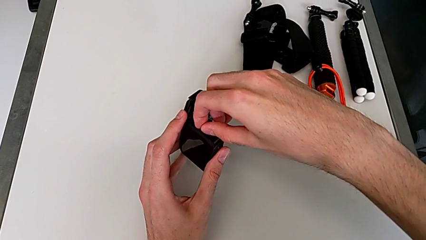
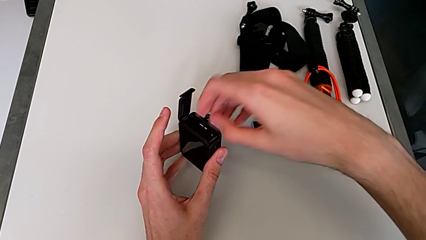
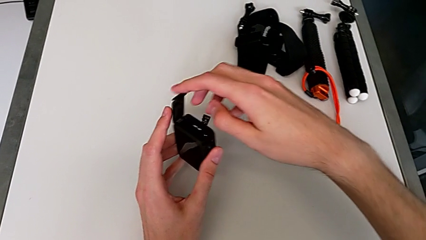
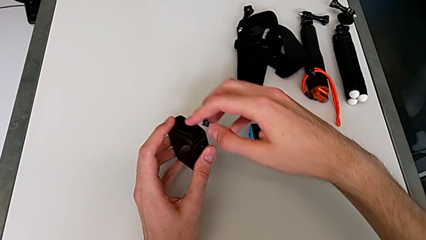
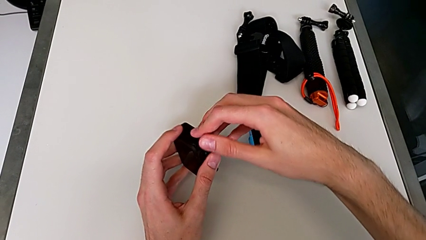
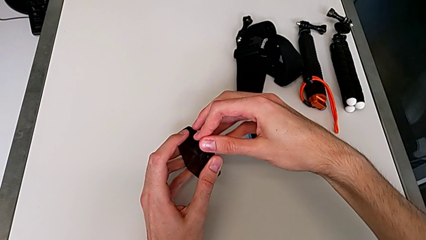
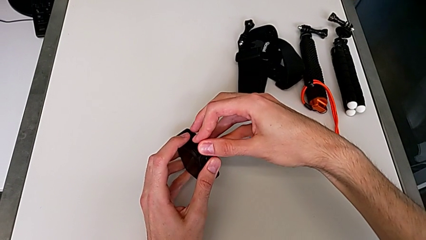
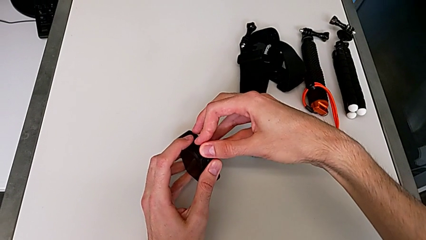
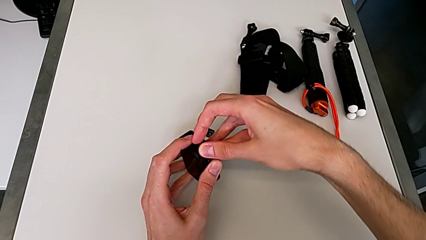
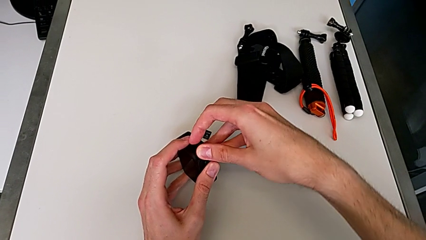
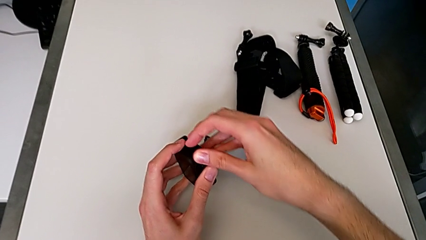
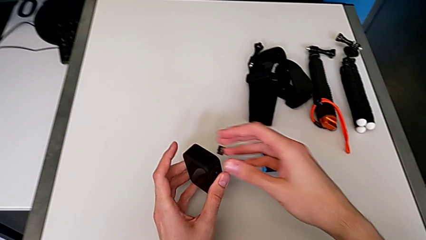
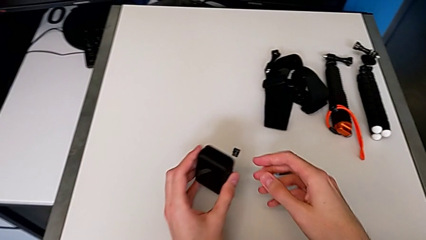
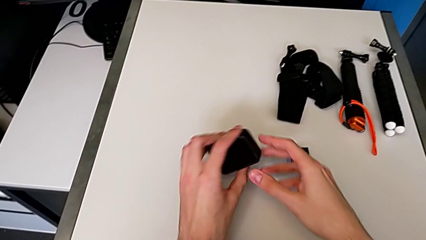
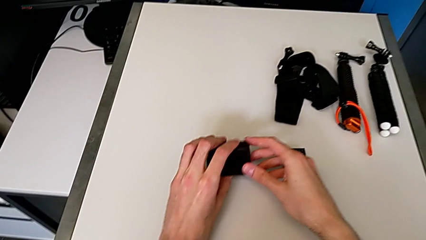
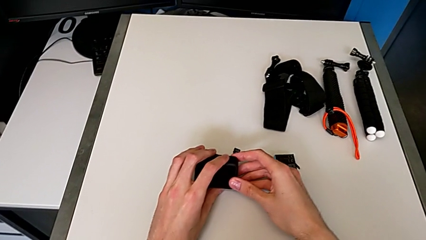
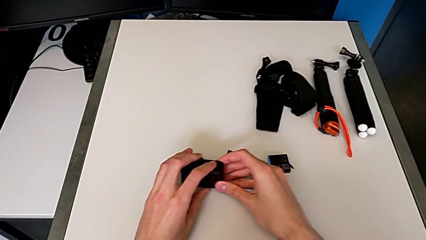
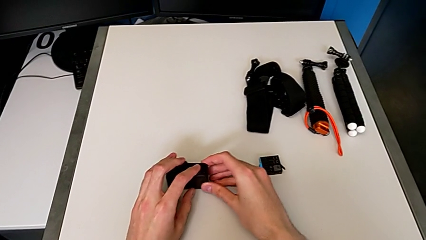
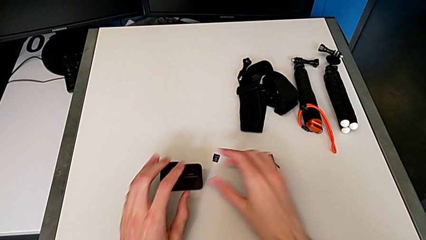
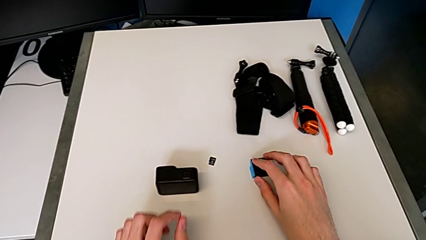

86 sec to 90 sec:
The camera wearer is exchanging an SD card for a new one. They close the black battery door.

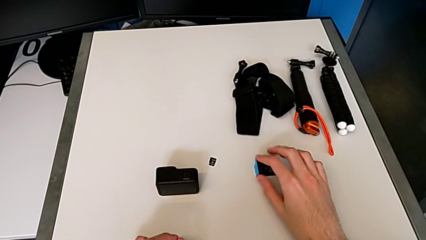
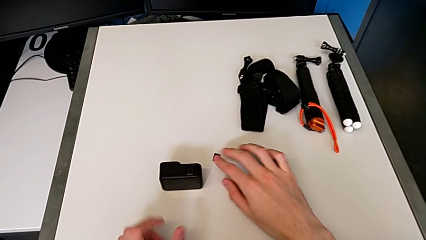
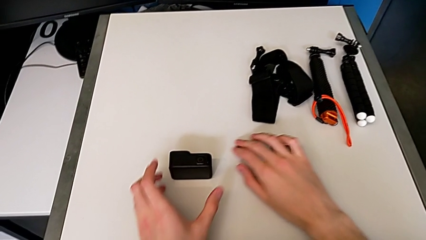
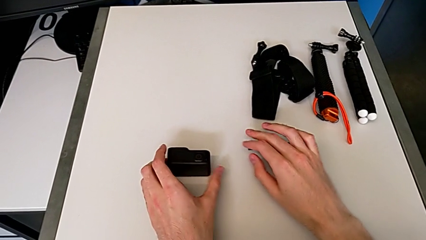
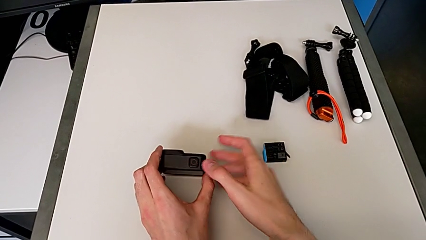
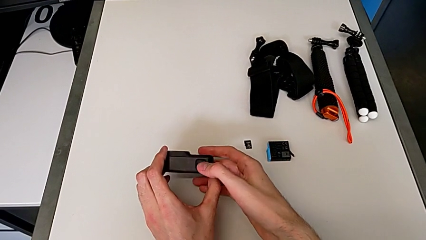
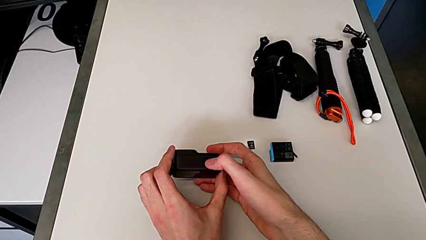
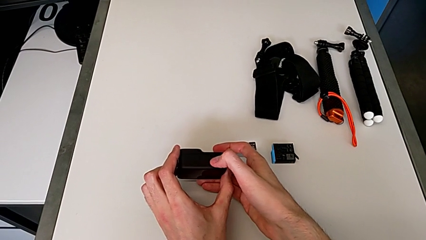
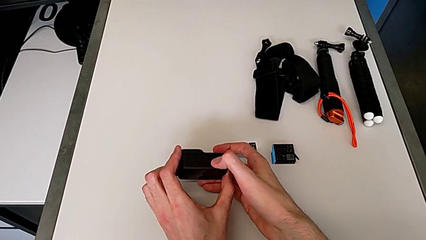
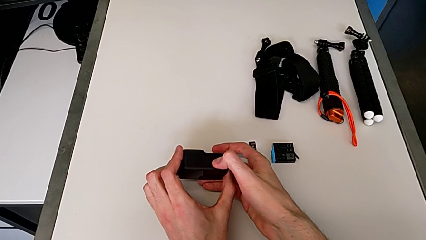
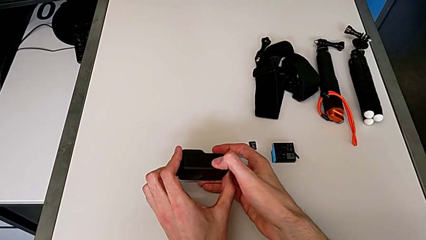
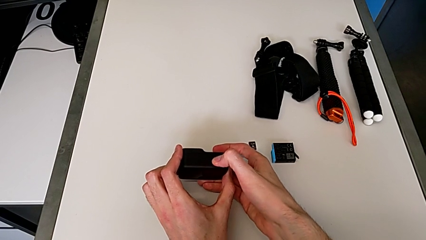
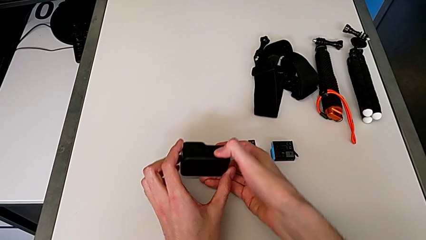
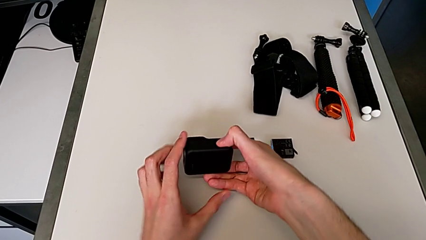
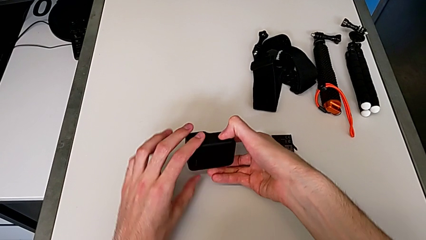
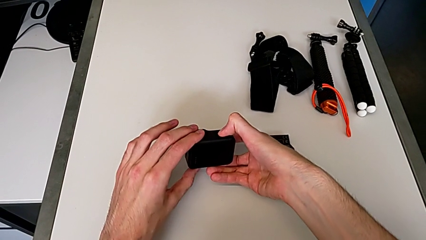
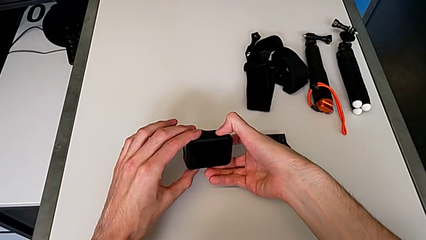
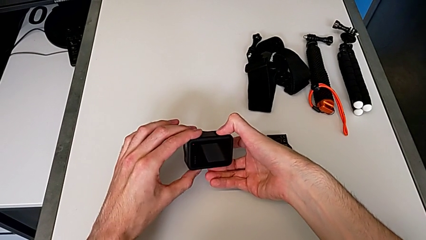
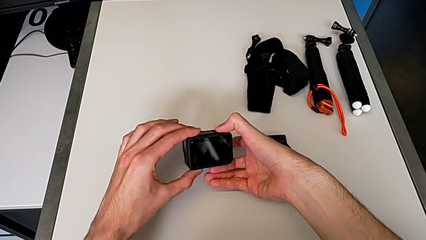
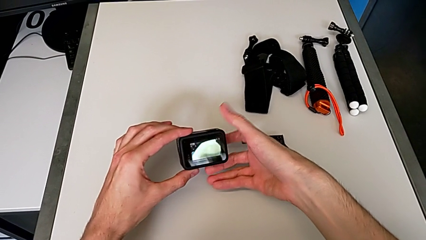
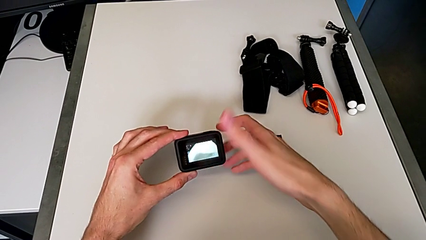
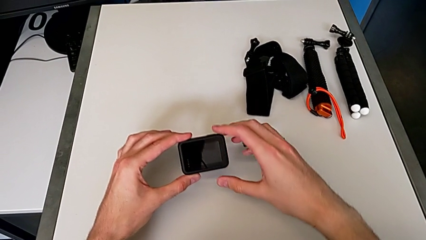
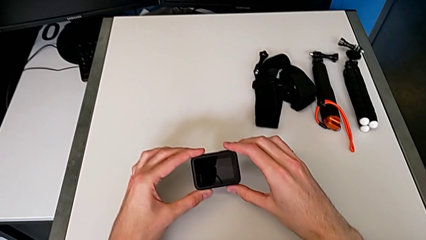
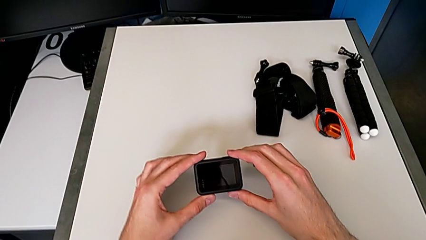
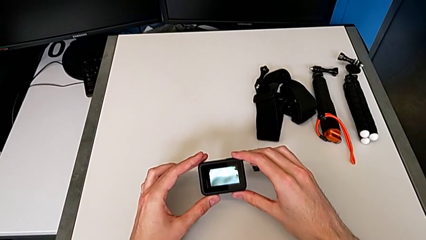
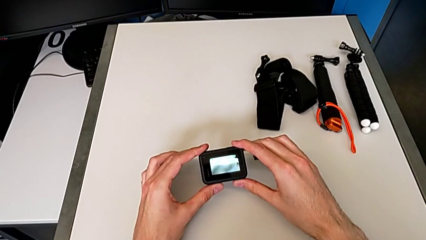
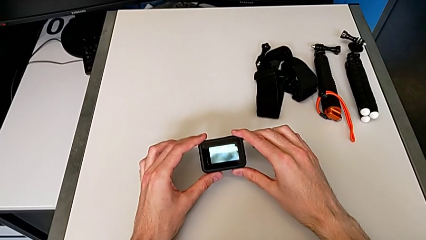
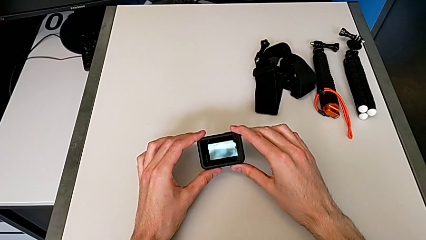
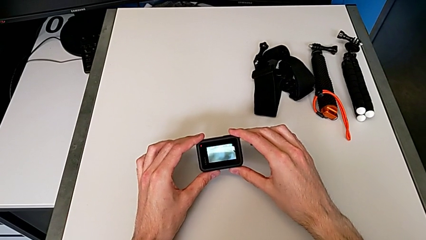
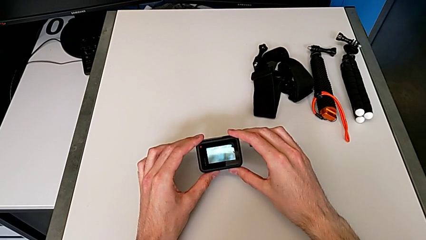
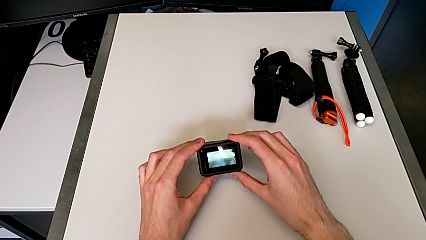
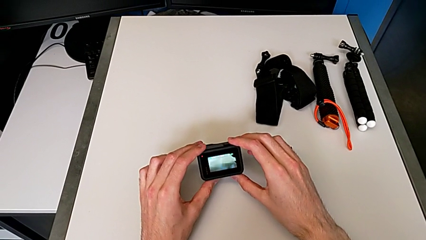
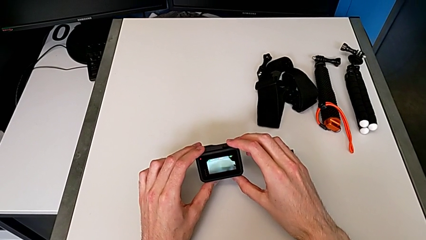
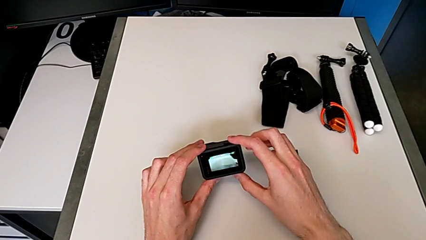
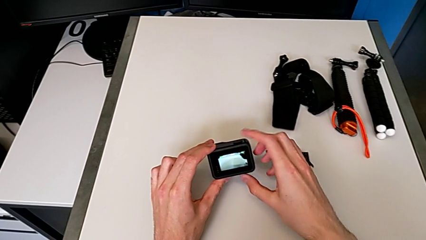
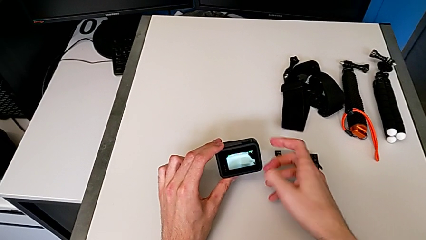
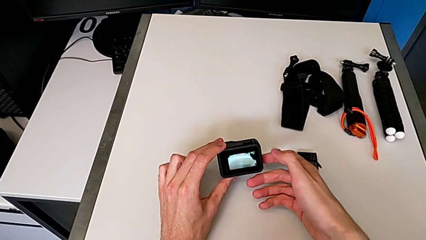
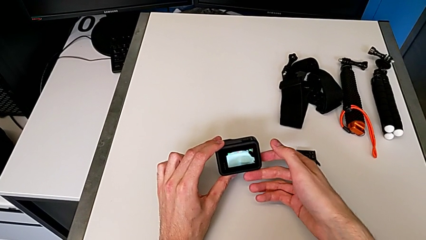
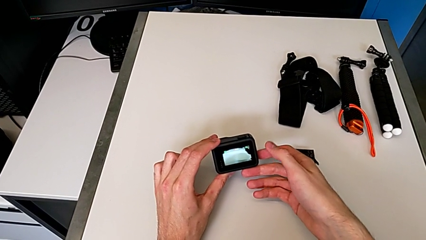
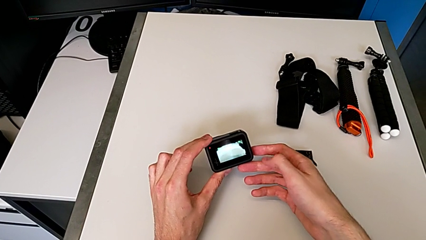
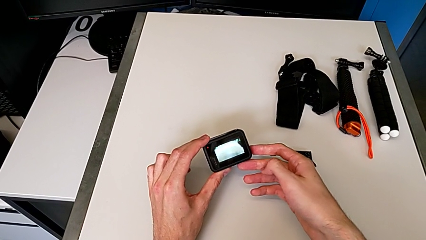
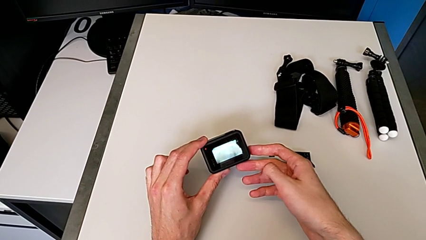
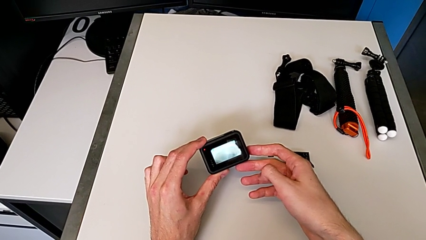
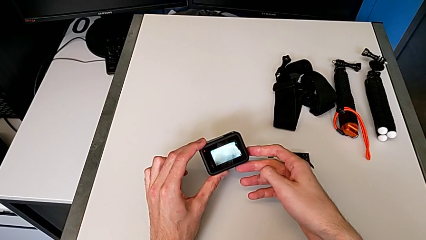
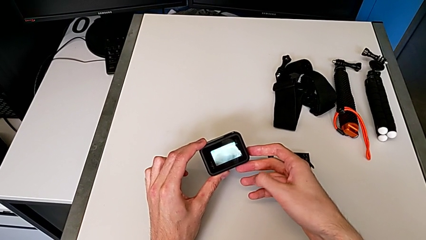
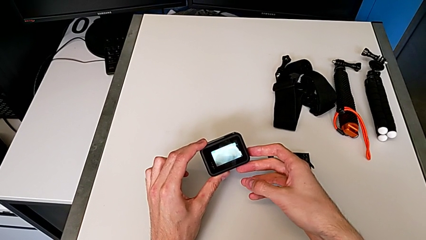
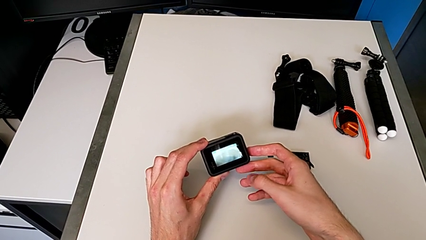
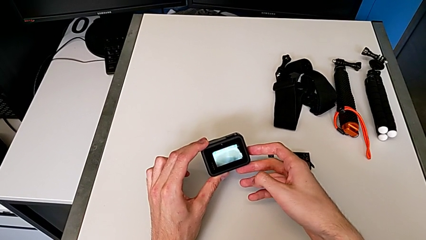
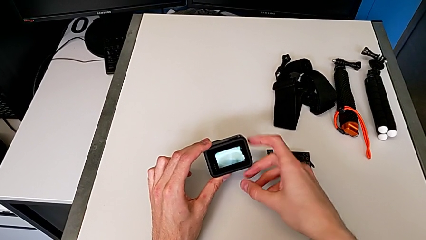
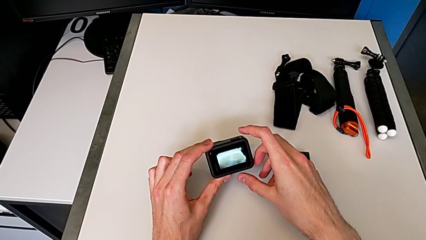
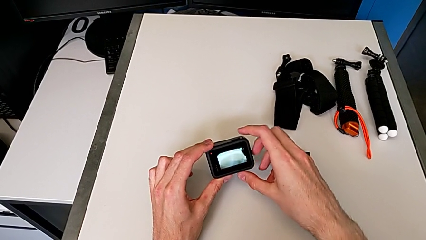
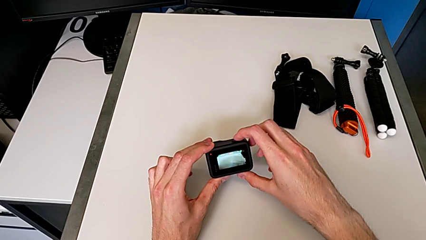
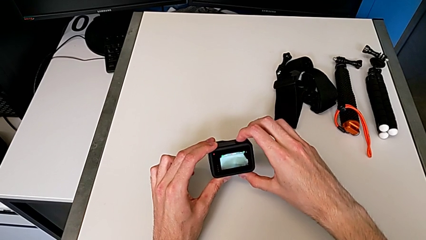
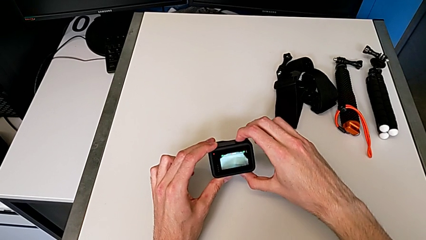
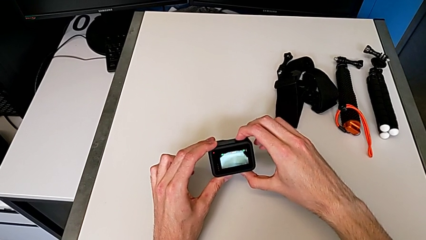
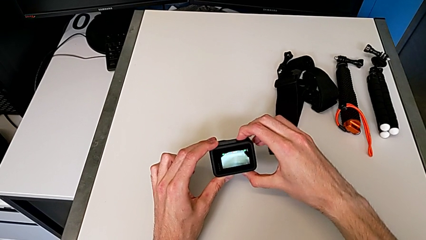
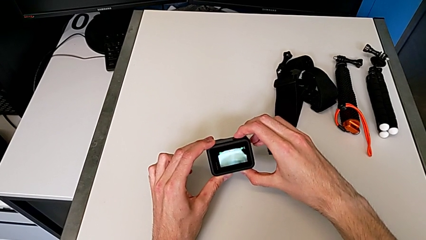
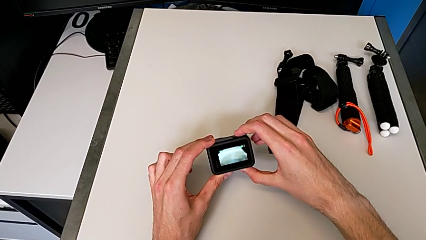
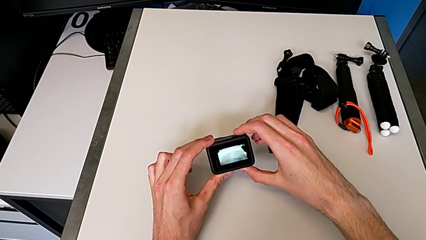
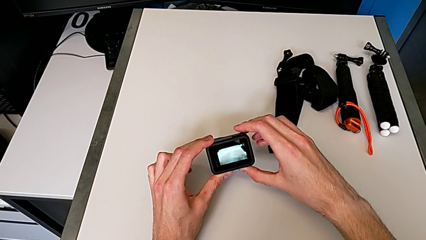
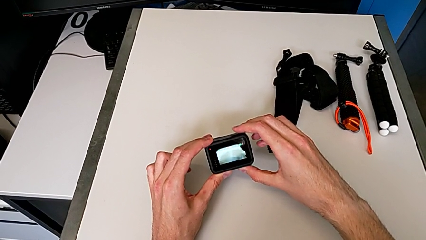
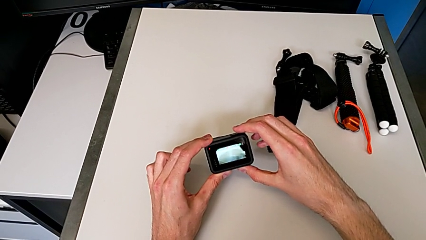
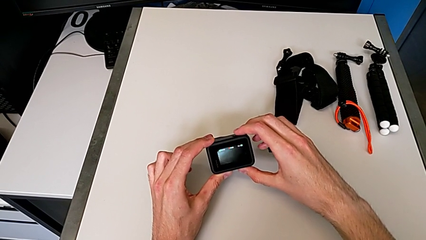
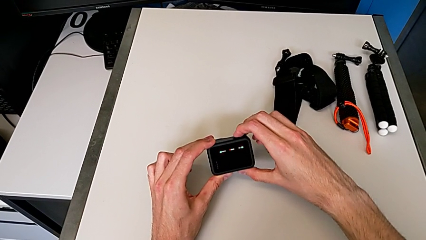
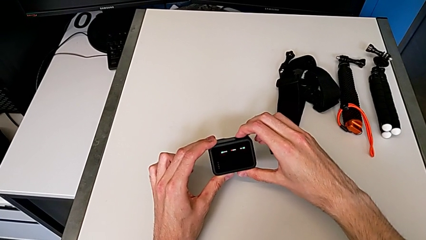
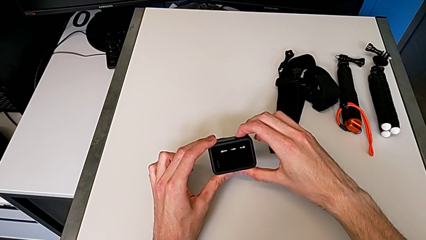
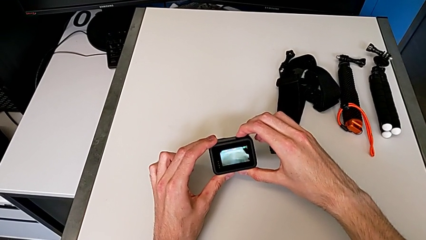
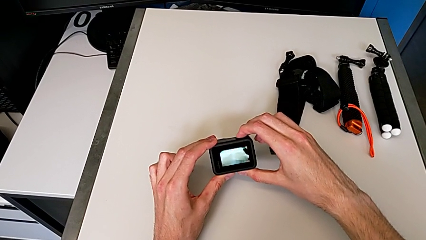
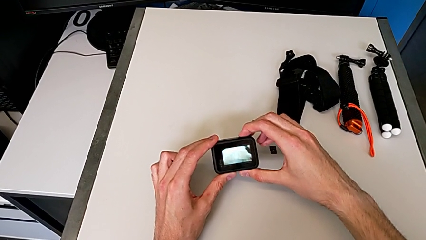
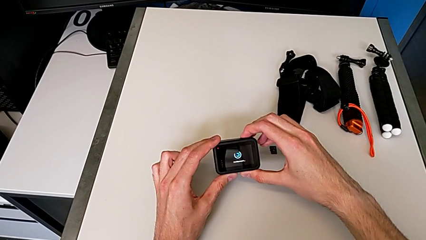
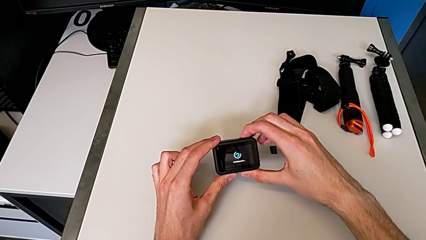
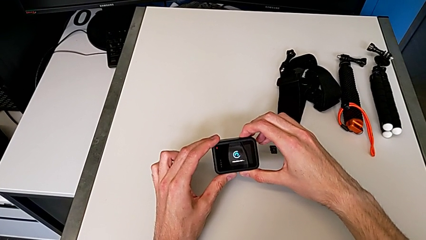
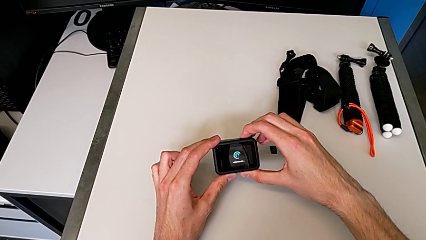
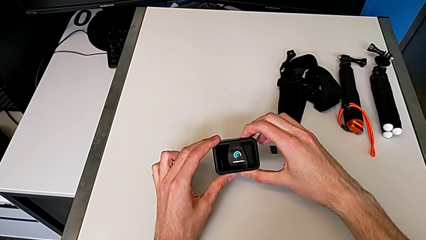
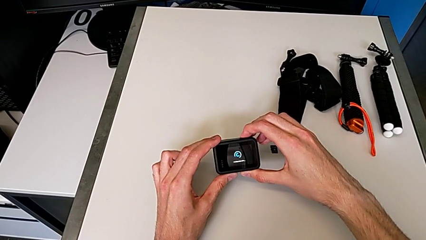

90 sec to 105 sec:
The camera wearer is turning on the GoPro. They press the black button, hold the black GoPro and begin to press the black button.
